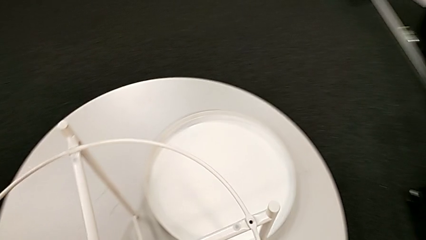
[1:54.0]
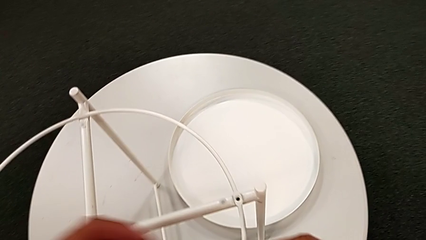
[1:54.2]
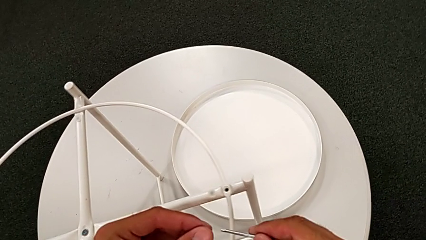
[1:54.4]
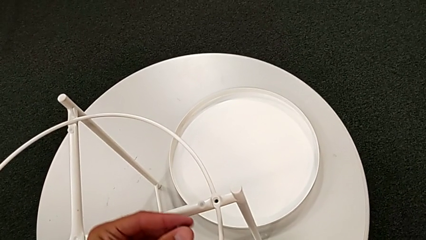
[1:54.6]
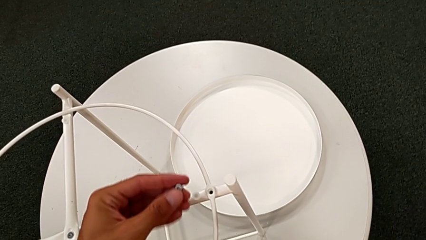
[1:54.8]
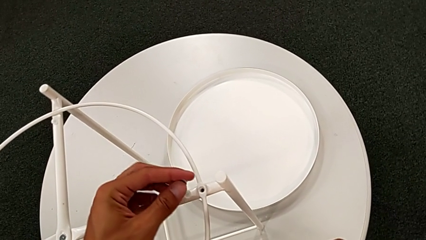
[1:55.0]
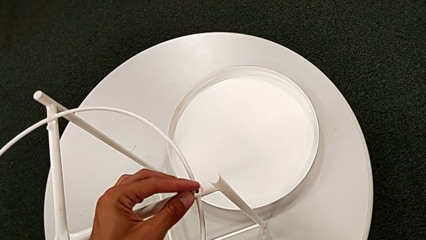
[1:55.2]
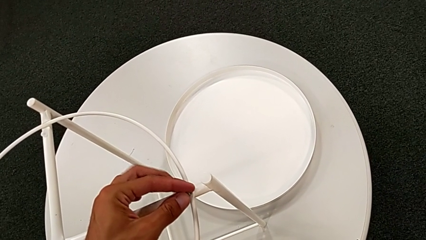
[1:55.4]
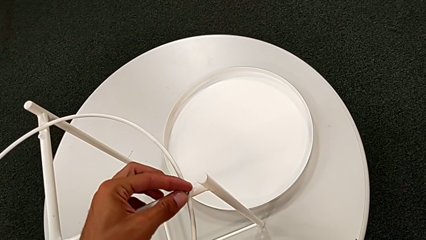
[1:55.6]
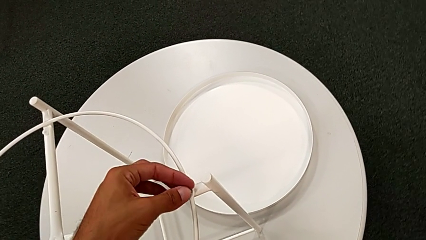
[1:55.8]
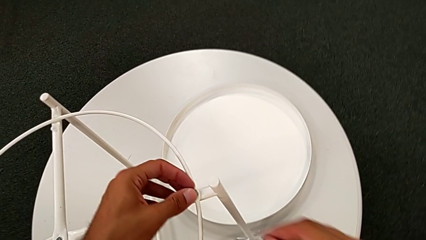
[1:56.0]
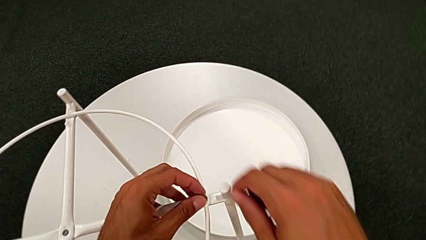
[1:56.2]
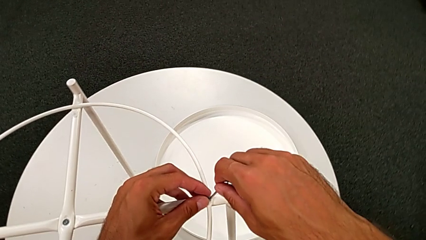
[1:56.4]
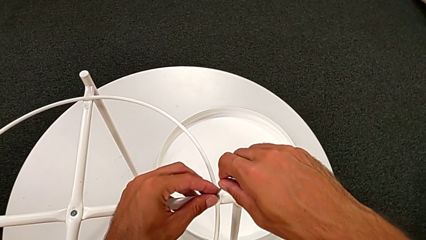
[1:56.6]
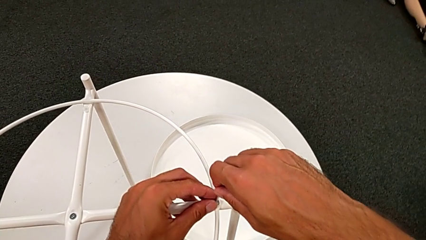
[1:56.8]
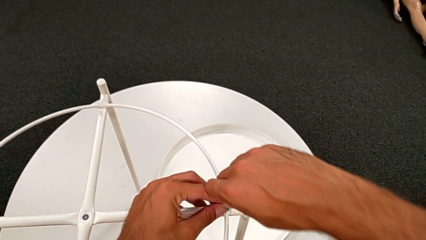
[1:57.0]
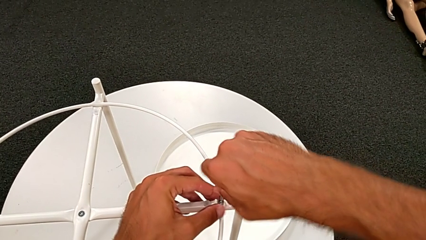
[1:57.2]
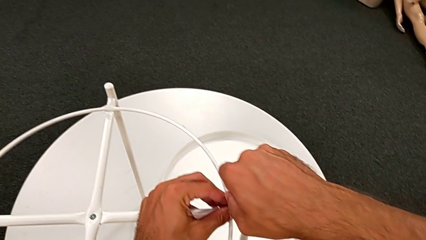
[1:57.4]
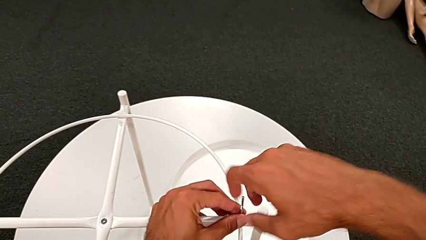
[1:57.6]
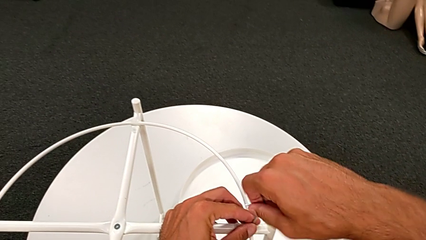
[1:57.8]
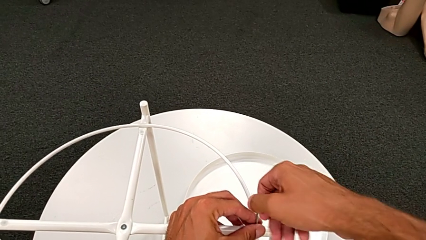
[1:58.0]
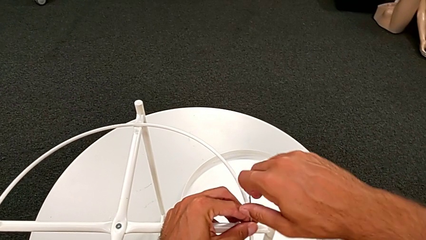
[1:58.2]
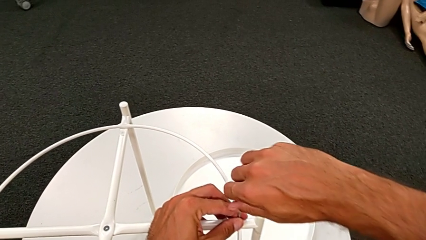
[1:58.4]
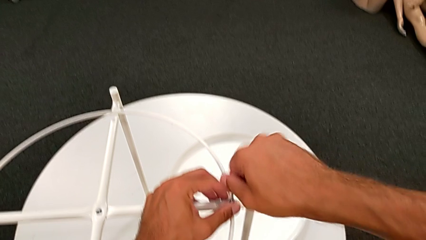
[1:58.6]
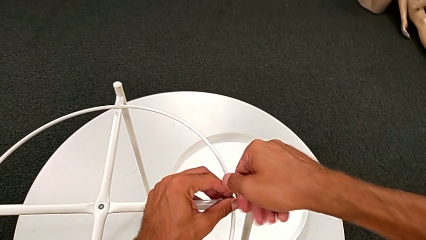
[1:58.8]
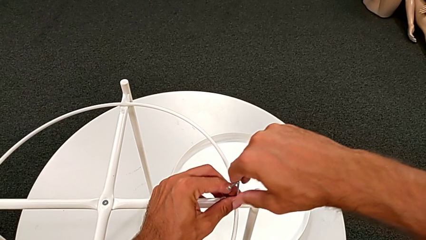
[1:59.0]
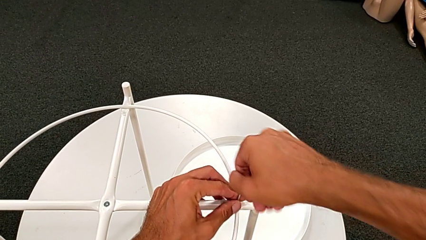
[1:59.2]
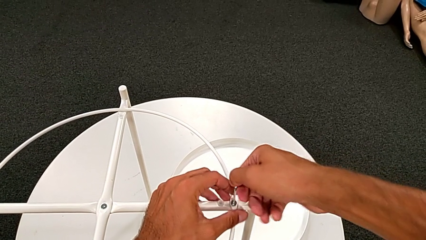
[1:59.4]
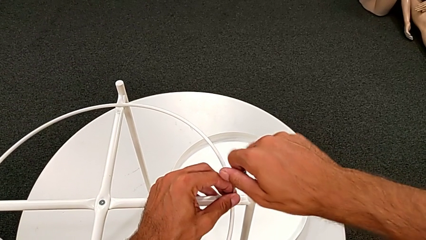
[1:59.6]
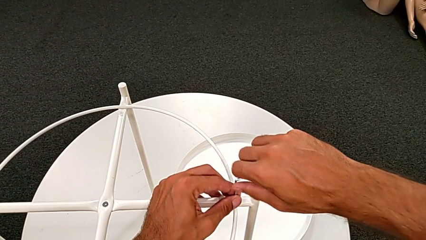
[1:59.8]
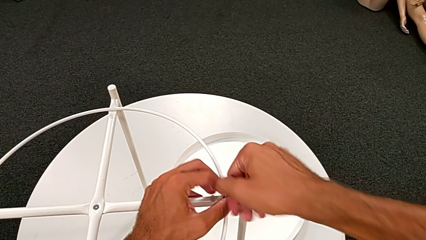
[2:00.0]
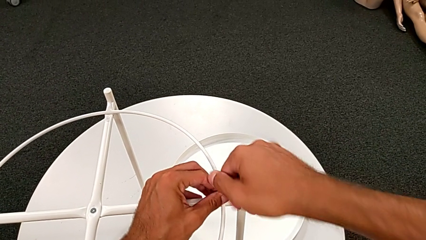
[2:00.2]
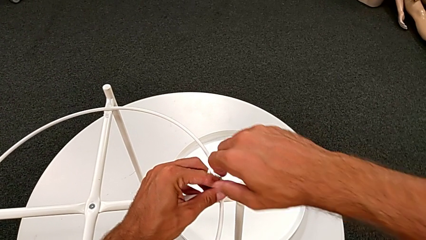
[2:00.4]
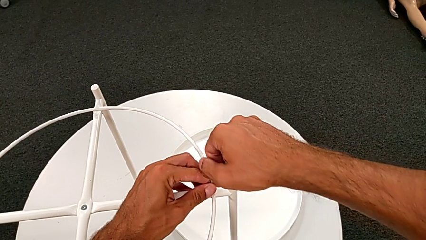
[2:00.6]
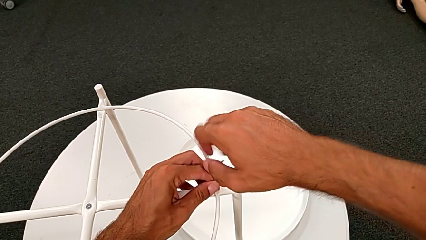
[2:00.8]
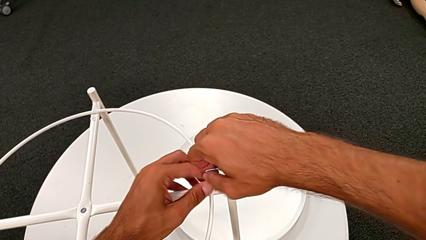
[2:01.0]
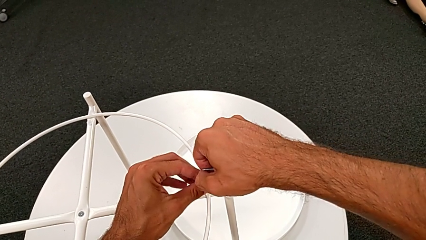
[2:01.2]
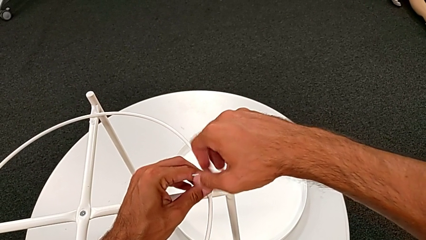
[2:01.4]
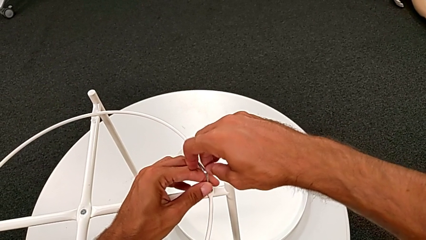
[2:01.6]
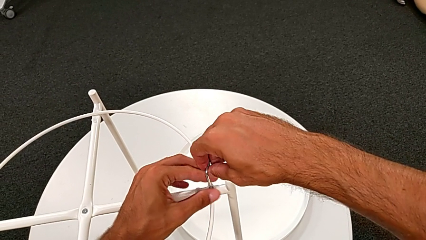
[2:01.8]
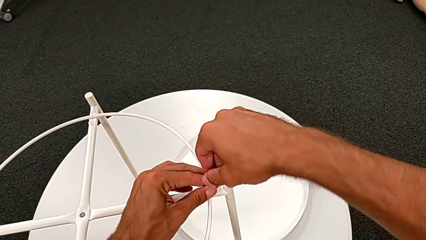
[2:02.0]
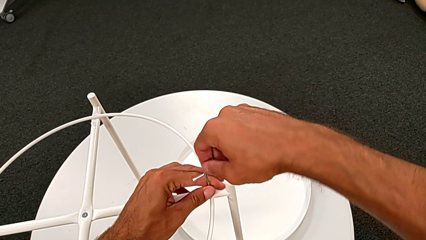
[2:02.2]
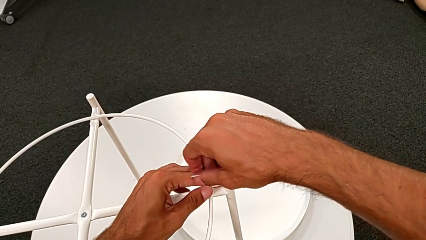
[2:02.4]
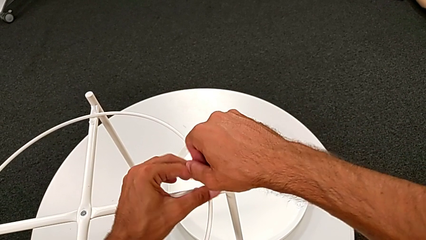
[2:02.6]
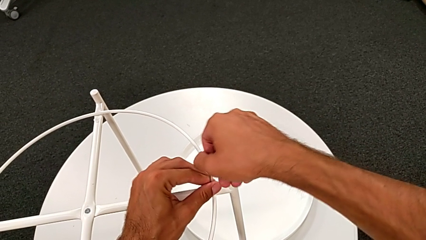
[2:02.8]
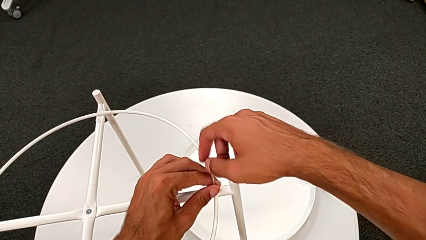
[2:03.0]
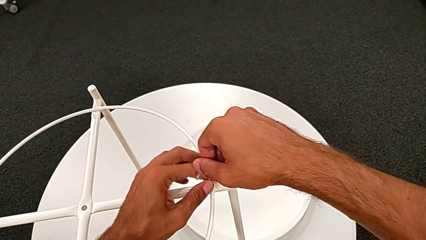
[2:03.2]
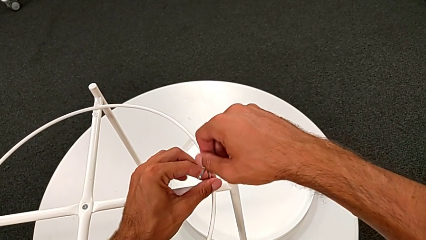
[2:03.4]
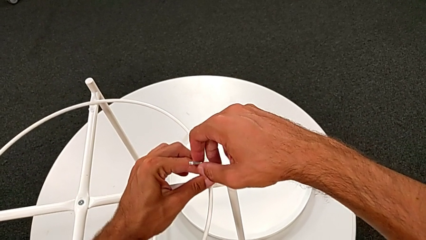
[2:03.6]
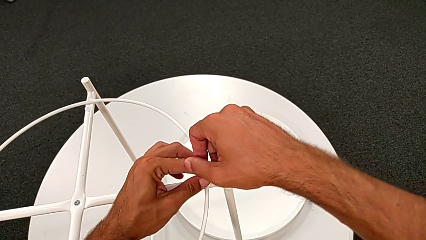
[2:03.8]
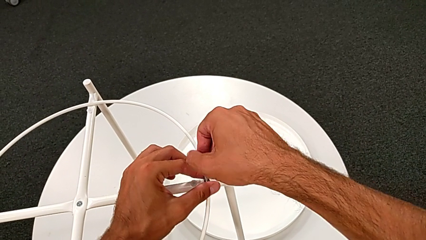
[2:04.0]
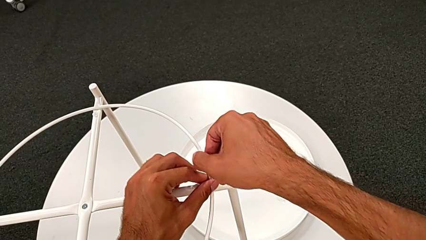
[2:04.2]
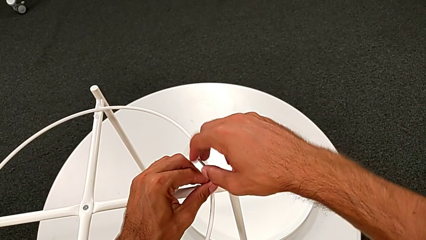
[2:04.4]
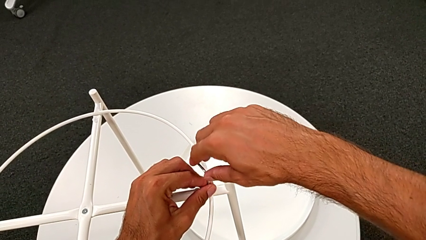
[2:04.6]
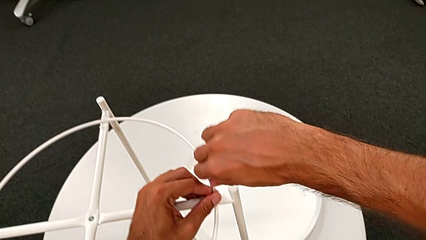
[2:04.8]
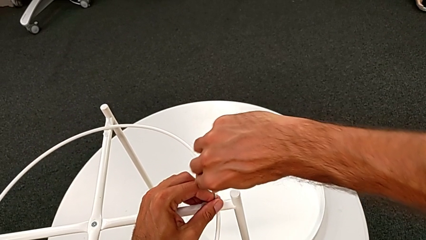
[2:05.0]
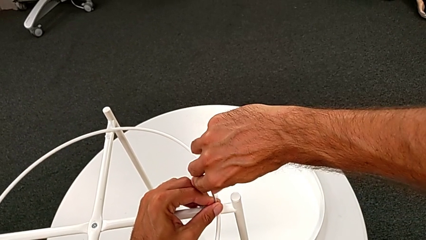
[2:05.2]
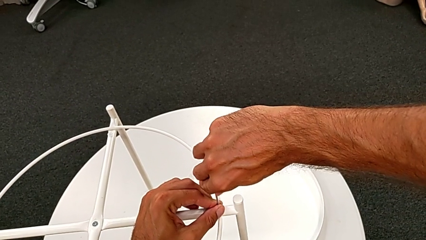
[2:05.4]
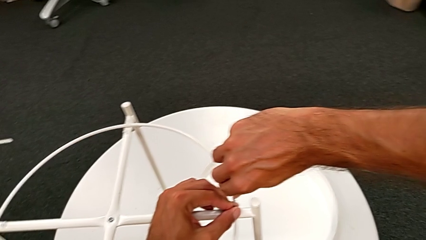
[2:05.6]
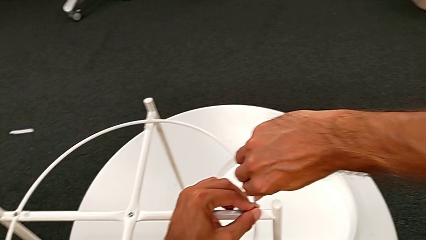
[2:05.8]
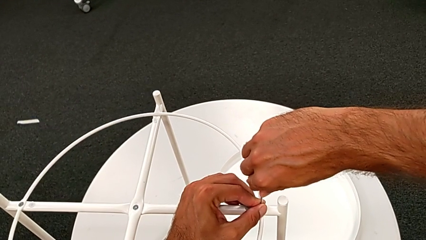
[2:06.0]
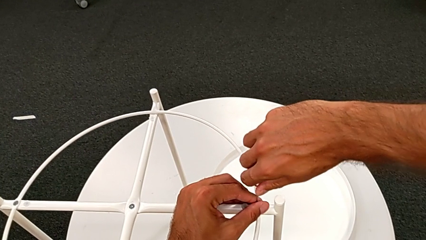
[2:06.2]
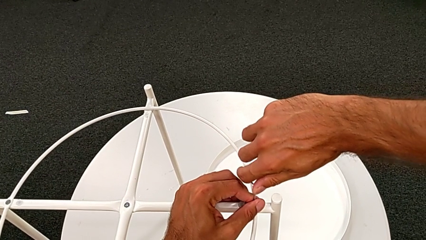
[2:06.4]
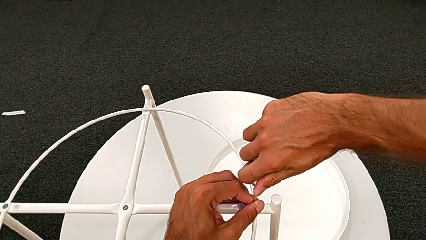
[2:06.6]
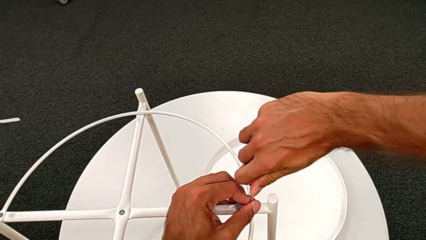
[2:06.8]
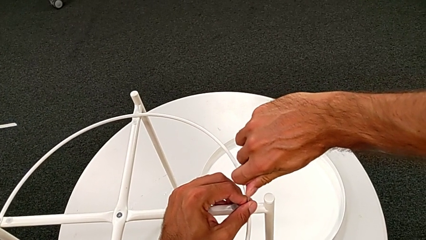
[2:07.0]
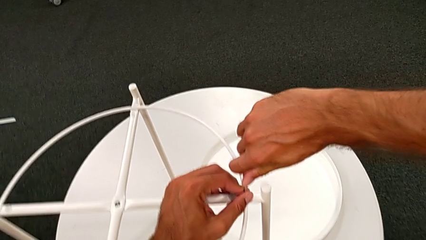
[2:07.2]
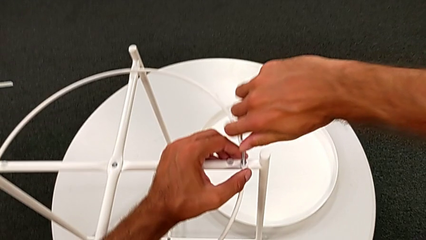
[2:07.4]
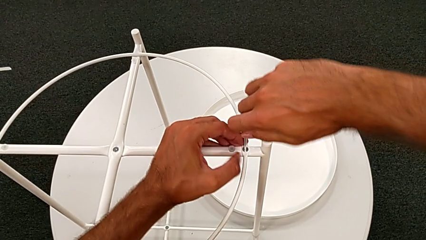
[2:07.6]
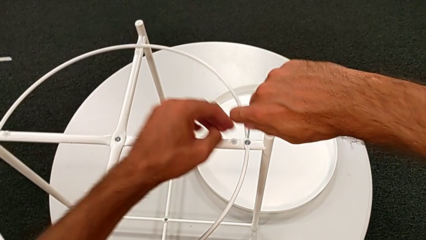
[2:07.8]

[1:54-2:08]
The camera wearer is assembling the white circle from the leg. They insert the hex socket head, insert the Allen wrench and screw the hex socket head.

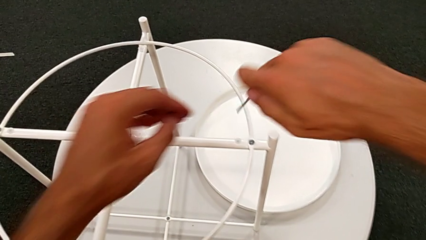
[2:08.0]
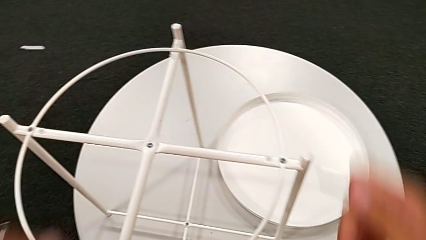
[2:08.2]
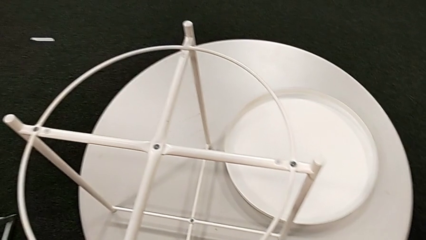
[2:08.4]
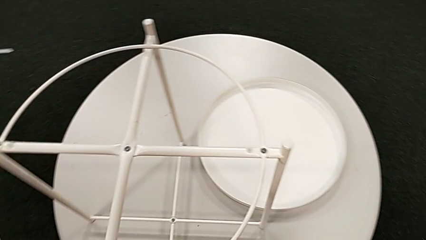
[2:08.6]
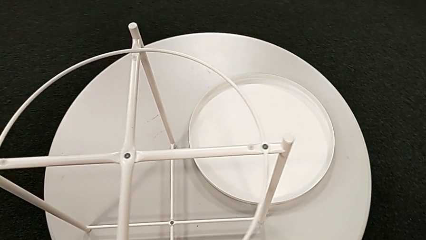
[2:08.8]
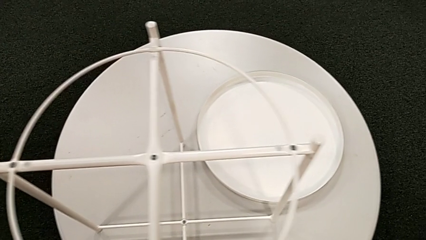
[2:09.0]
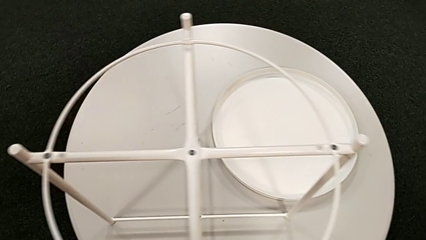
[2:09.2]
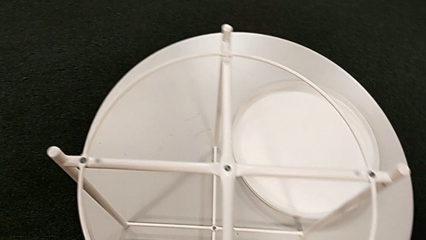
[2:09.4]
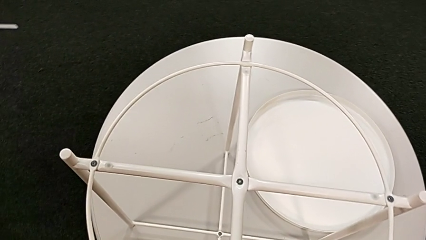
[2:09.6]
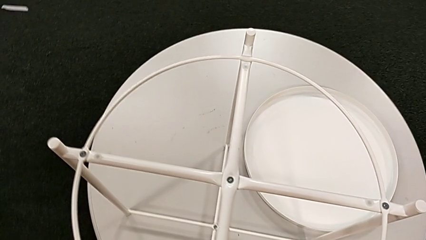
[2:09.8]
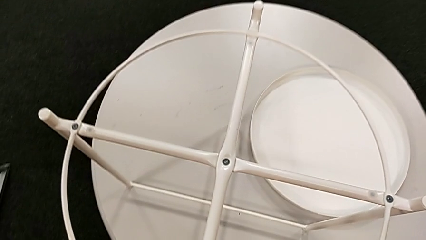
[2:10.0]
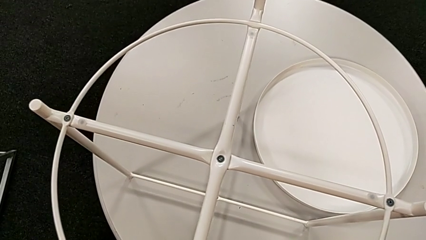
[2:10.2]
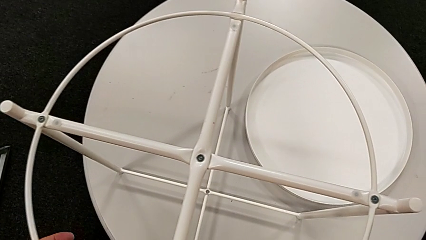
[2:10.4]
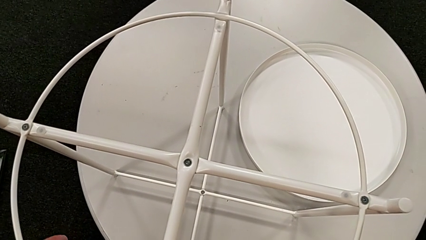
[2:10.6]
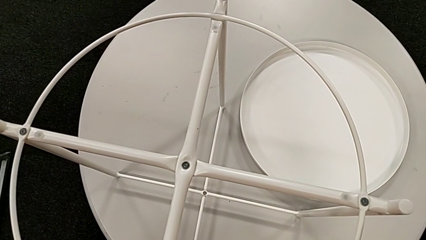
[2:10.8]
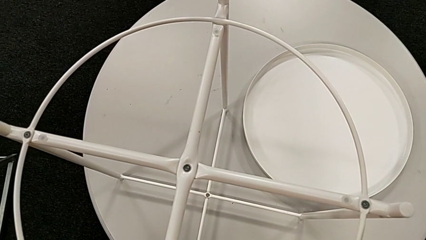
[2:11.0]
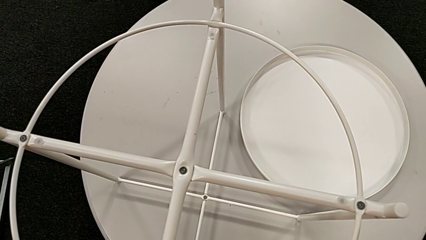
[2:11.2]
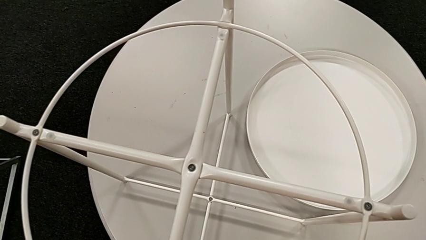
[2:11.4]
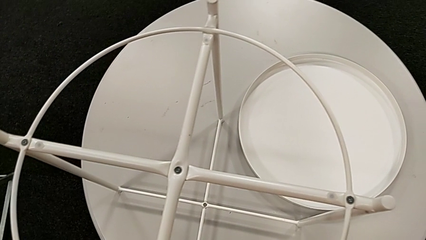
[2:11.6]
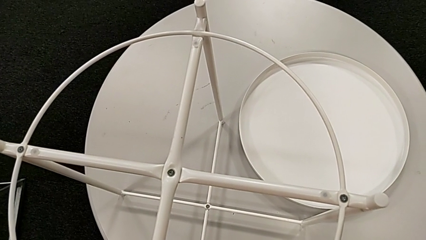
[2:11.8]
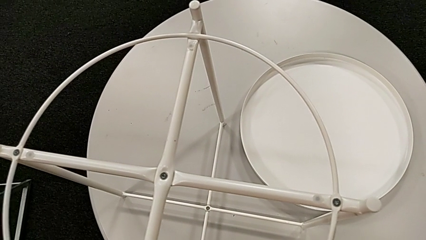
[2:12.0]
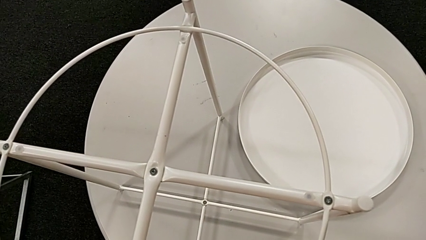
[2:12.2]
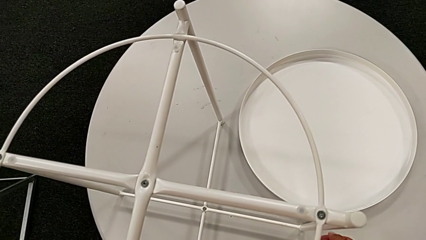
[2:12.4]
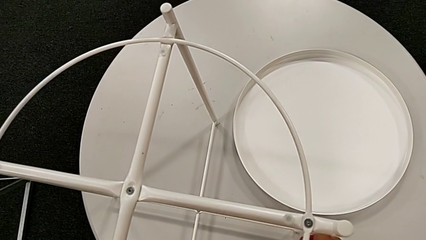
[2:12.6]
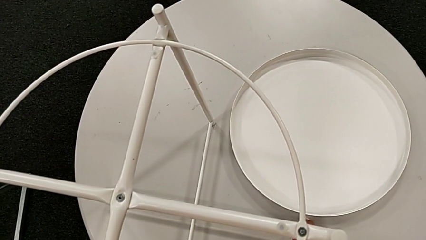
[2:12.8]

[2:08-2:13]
The camera wearer is putting the top tray on the leg. They withdraw the Allen wrench, inspect the tray table and place the Allen wrench.
